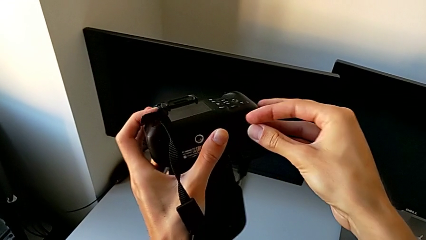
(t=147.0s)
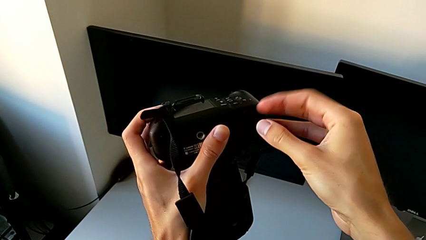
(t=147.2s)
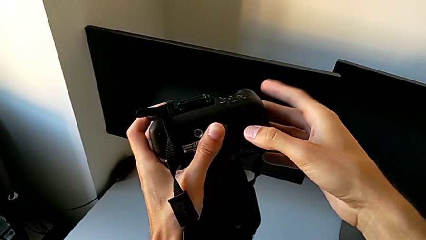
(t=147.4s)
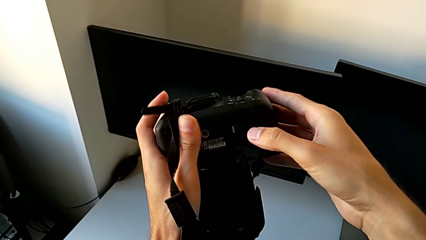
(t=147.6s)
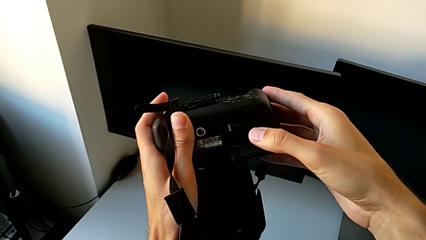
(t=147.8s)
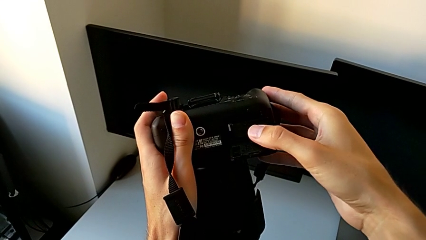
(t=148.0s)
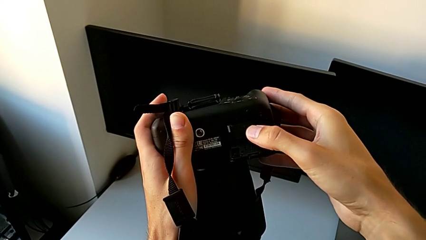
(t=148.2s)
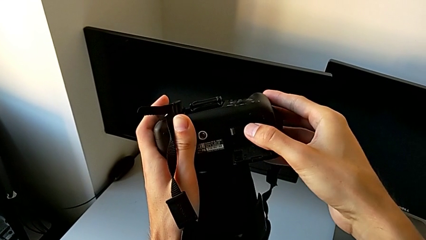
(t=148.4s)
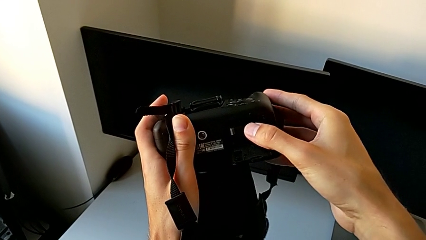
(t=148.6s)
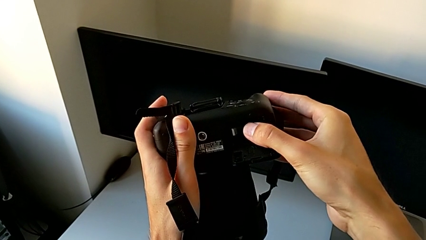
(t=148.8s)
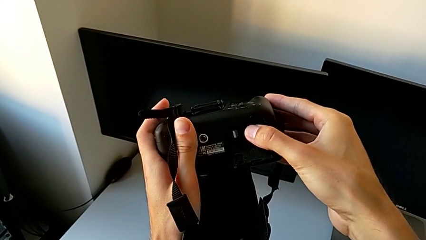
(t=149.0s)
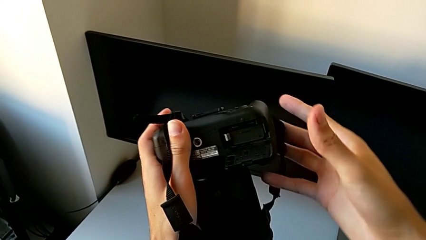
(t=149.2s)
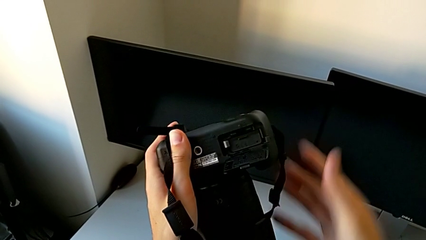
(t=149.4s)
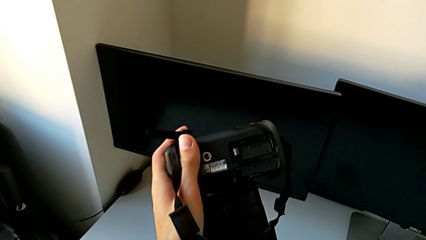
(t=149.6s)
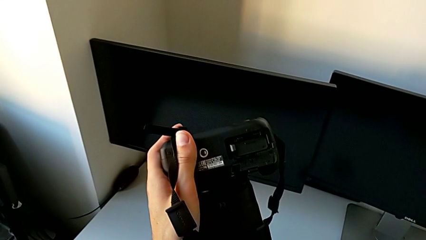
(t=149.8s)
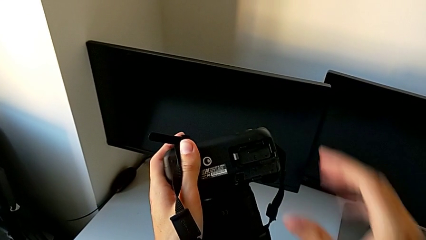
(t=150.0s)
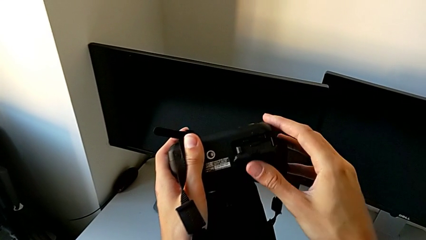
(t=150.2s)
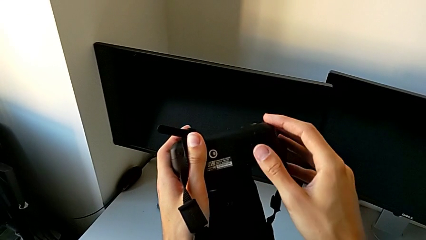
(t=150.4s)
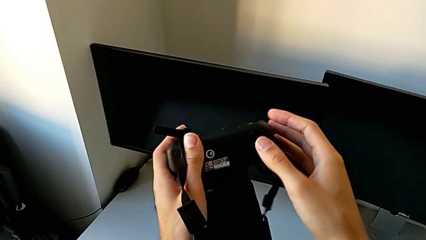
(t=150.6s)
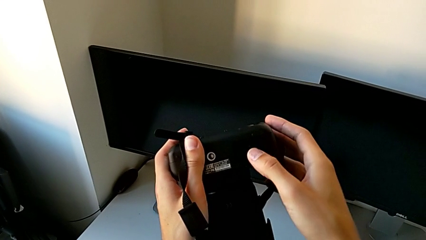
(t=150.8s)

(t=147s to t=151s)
The camera wearer is exchanging their DSLR's battery. They push the new battery and close the battery door.

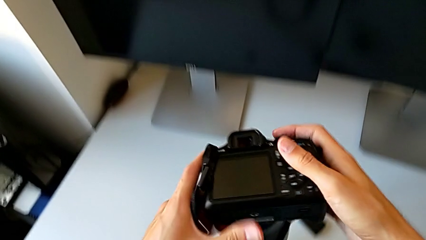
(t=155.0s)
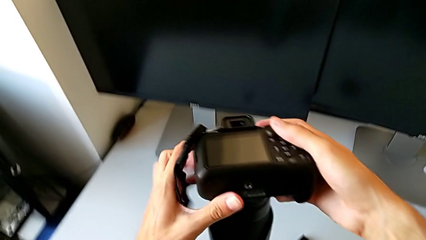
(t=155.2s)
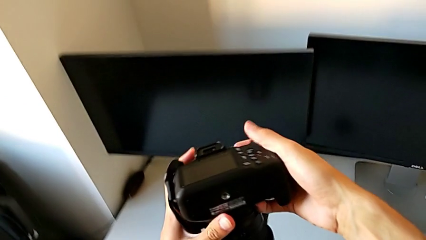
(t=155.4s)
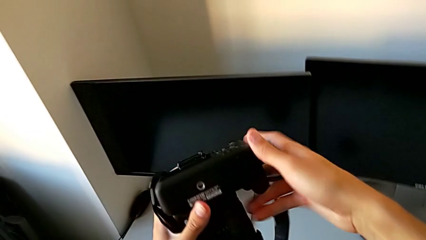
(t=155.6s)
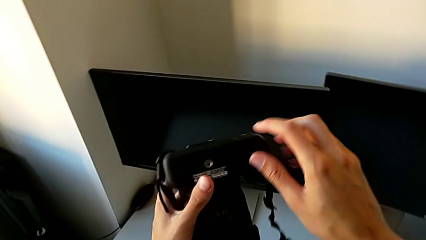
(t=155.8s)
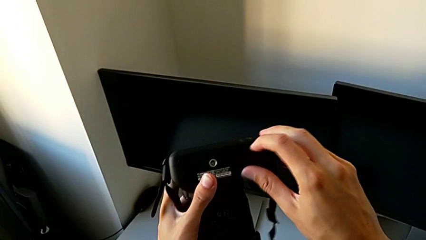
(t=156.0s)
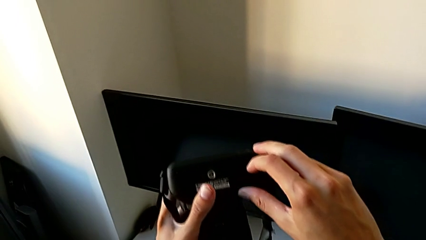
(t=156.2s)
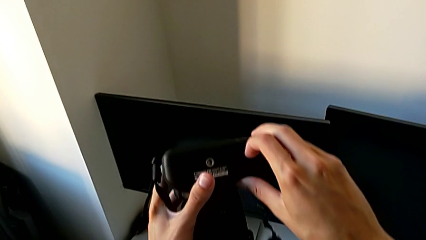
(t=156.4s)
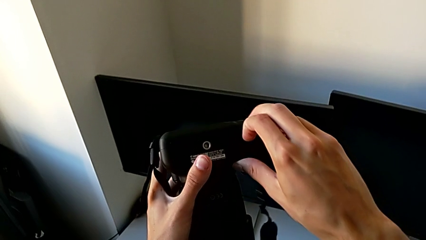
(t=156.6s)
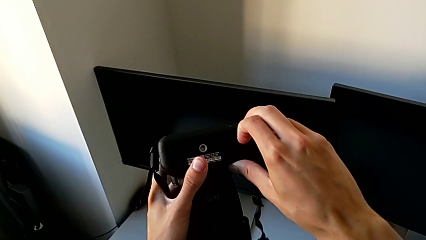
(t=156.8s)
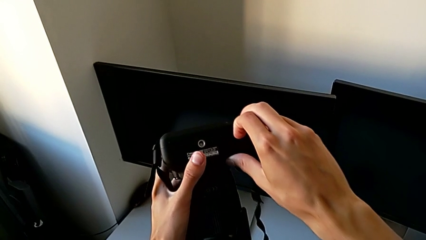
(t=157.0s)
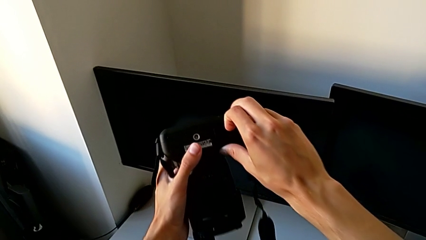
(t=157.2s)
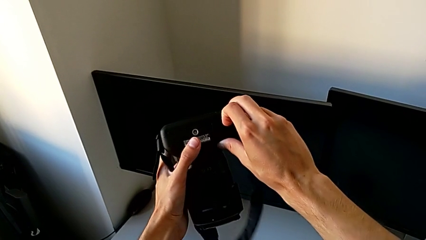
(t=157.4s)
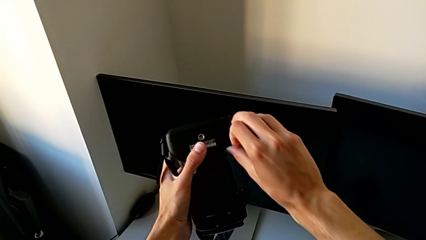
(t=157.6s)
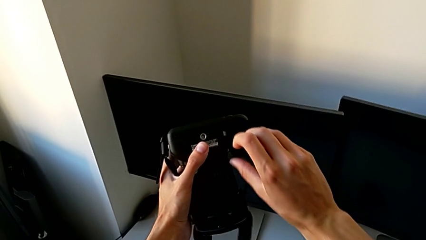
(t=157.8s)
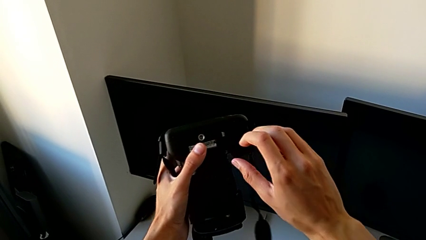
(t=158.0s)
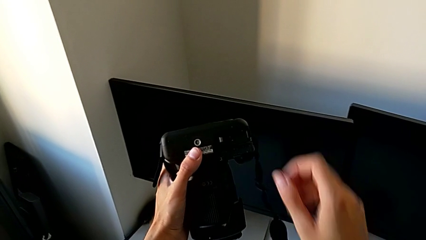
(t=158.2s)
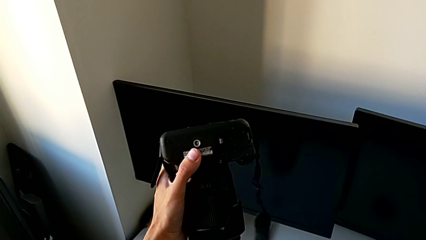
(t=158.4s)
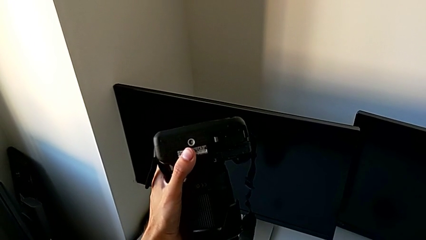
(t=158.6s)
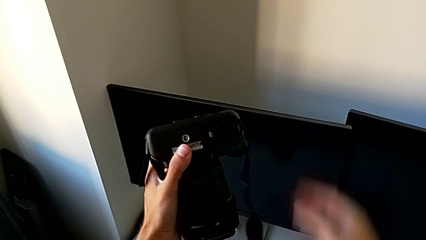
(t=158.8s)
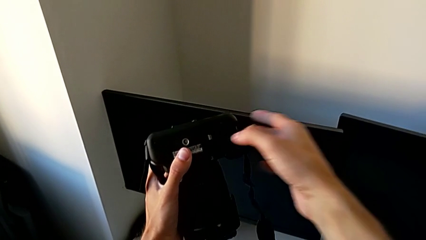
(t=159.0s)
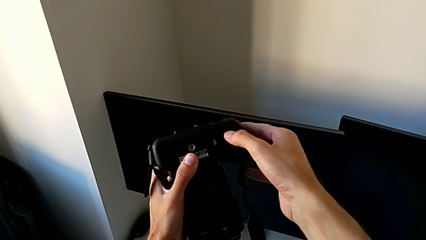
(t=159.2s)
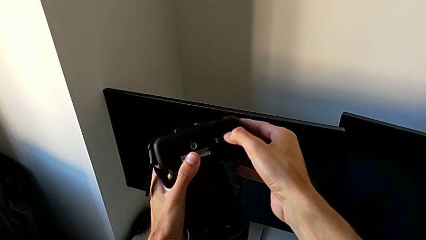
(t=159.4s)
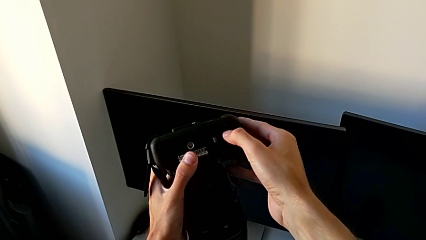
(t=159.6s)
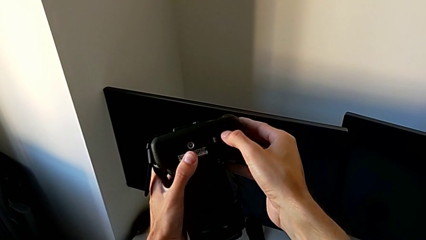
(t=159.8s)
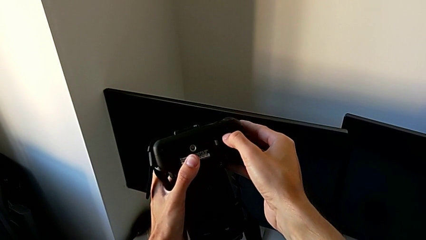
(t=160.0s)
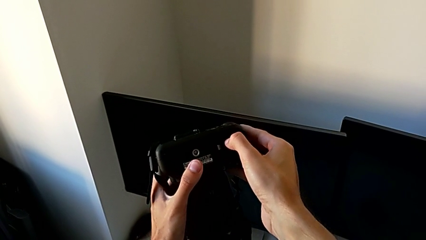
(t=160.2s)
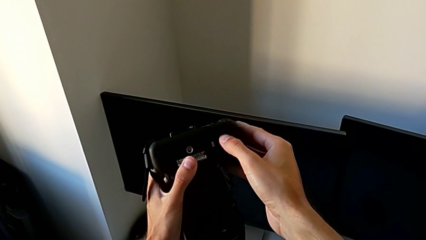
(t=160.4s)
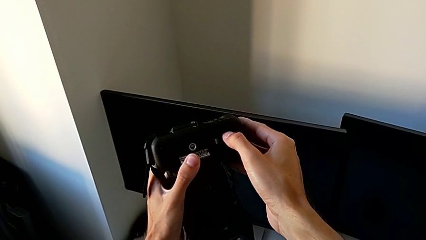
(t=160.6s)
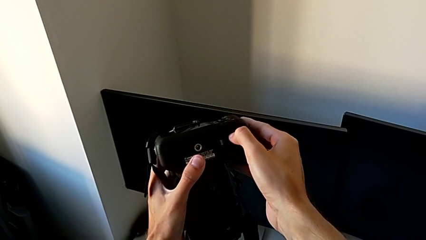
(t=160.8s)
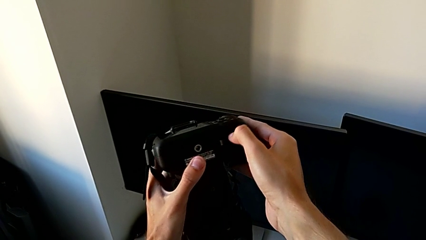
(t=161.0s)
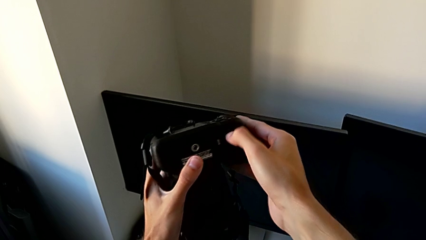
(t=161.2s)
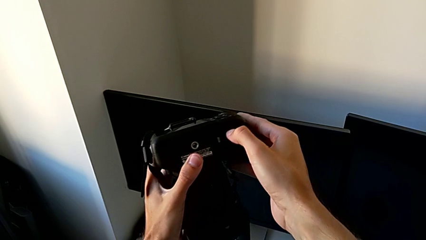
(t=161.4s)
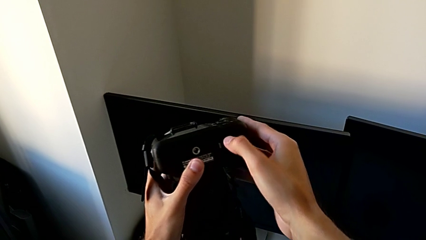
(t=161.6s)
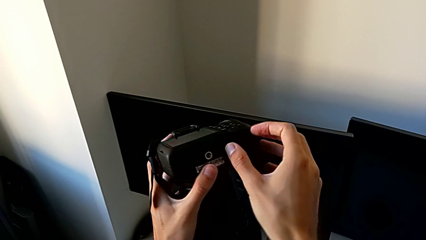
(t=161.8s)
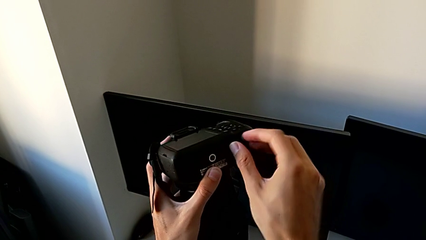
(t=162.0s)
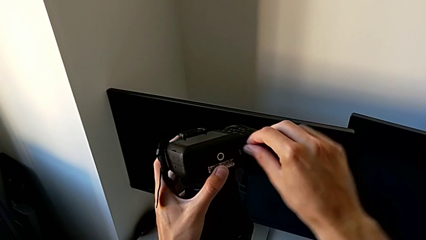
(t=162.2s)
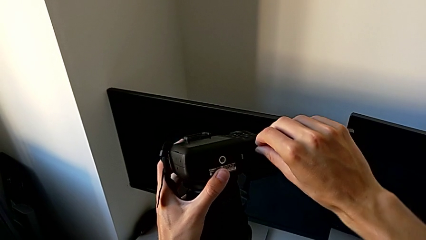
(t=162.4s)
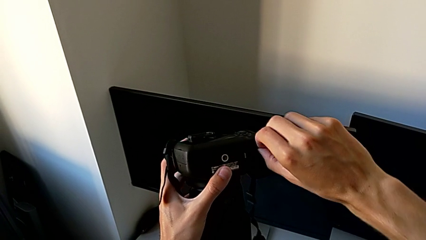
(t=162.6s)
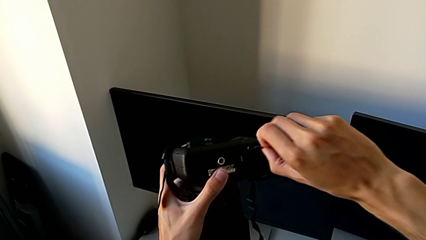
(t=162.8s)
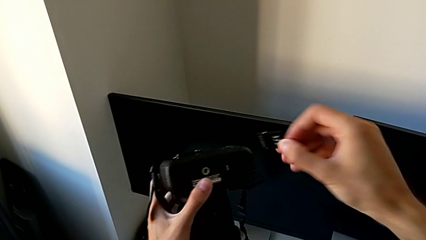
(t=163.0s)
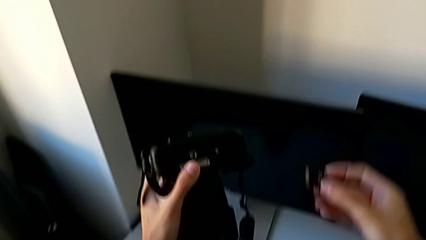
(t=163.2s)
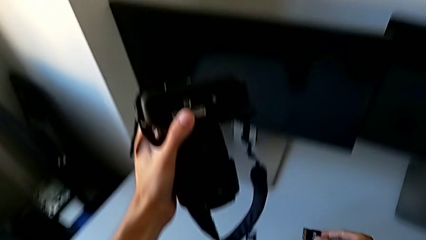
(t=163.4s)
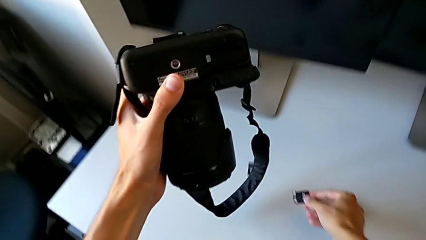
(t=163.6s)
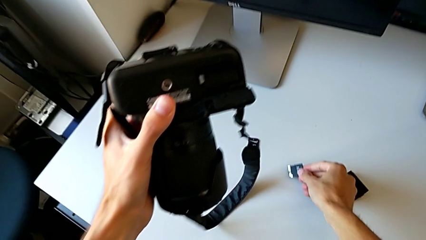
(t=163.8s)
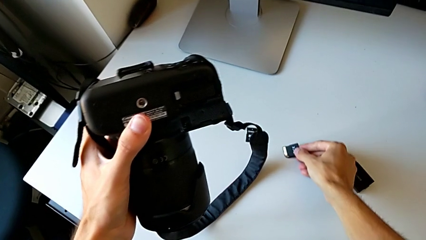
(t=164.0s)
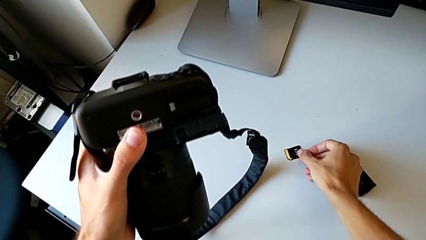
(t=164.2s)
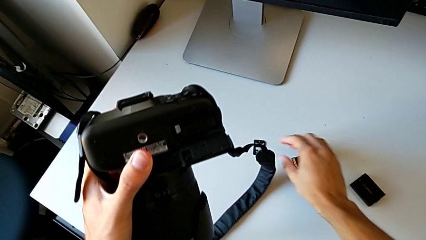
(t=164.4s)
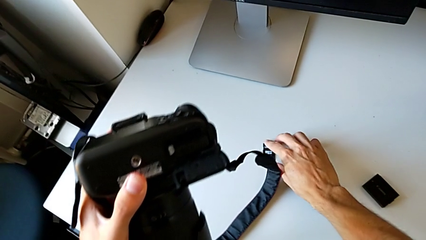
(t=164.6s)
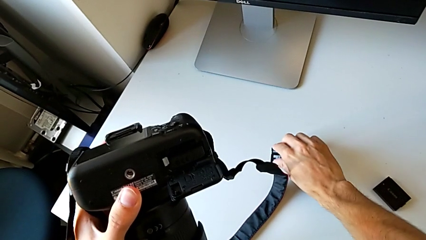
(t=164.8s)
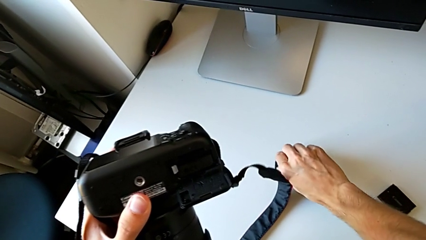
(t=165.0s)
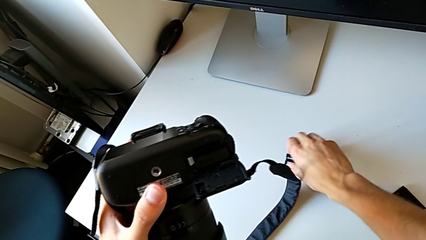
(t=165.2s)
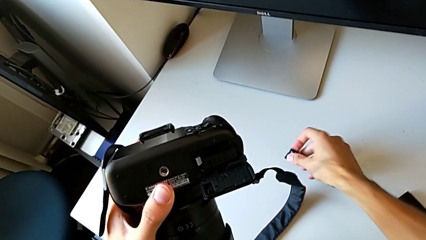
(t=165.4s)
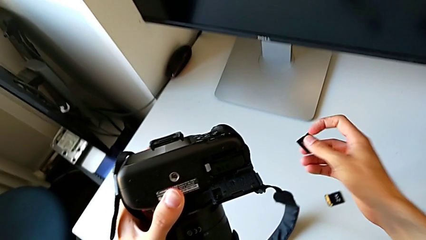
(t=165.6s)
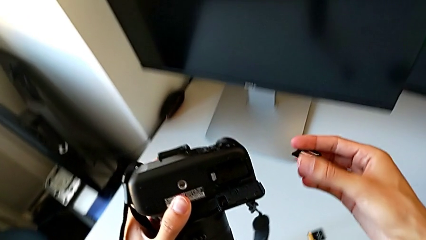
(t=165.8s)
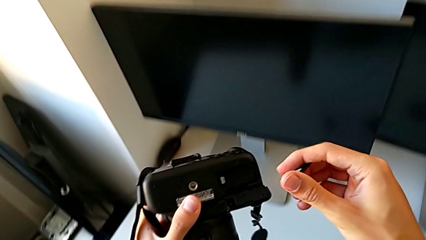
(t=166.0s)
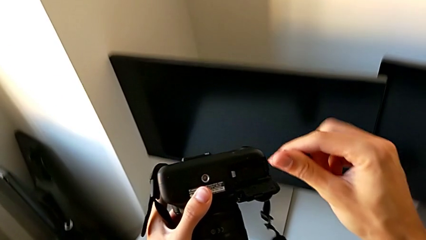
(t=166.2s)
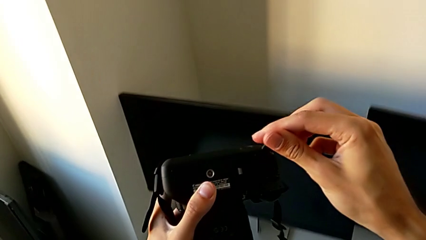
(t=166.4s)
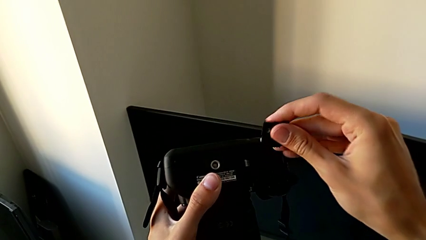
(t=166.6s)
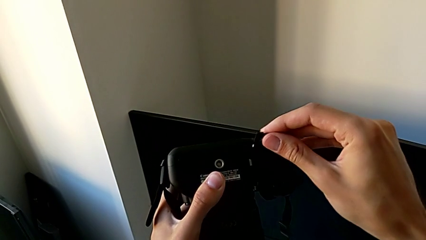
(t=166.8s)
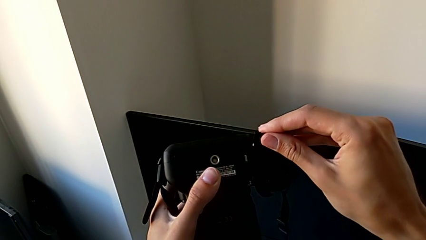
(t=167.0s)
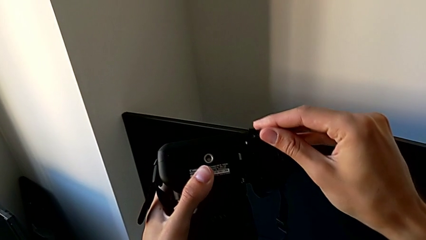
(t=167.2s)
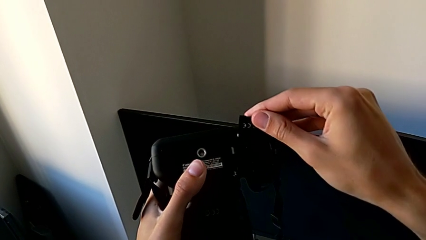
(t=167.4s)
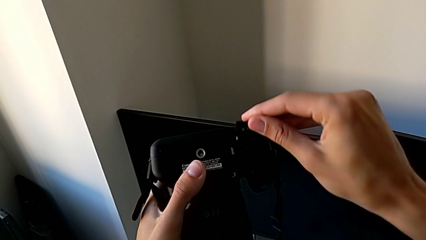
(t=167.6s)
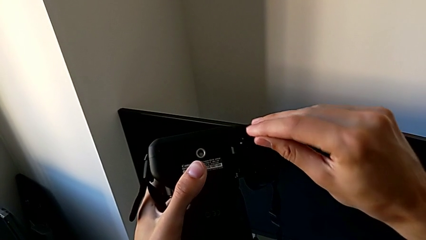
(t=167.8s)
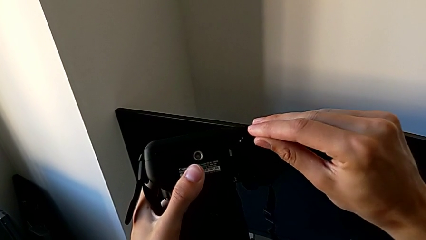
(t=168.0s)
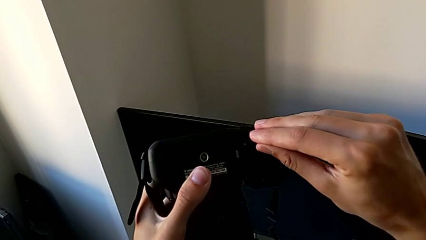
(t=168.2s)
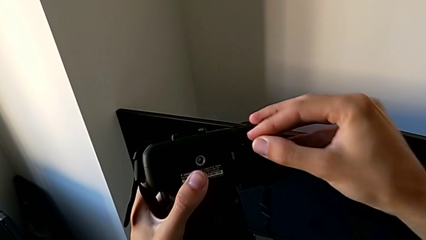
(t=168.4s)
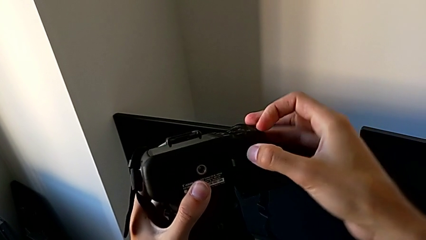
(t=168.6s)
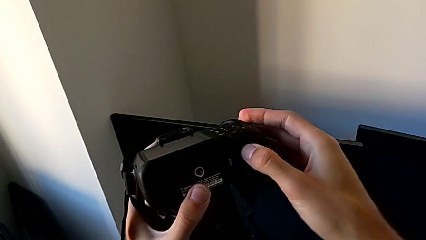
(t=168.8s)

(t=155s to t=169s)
The camera wearer is exchanging their SD card for the DSLR's. They lift the DSLR, open the SD slot, pull the old SD card, place it, lift the new SD card and insert it.
